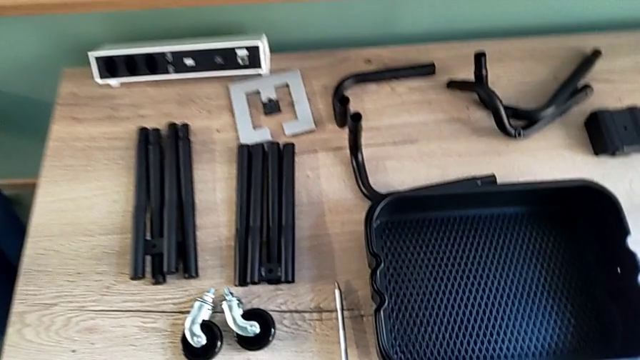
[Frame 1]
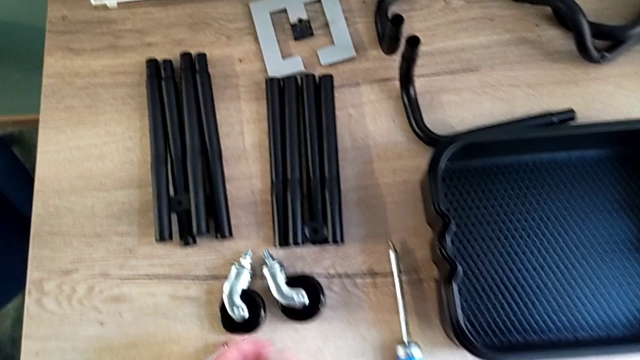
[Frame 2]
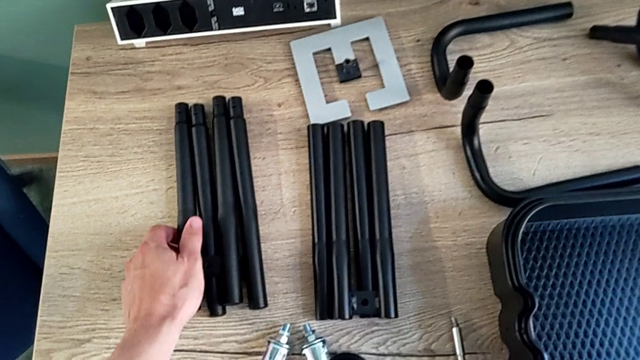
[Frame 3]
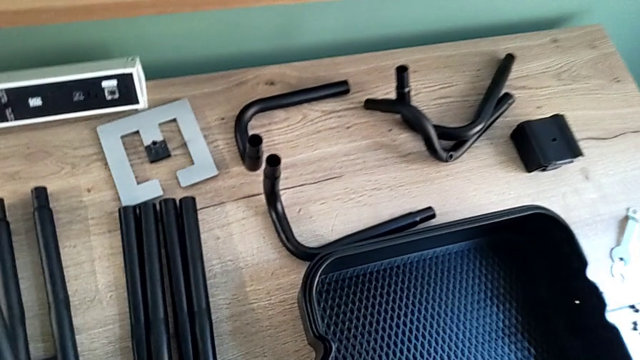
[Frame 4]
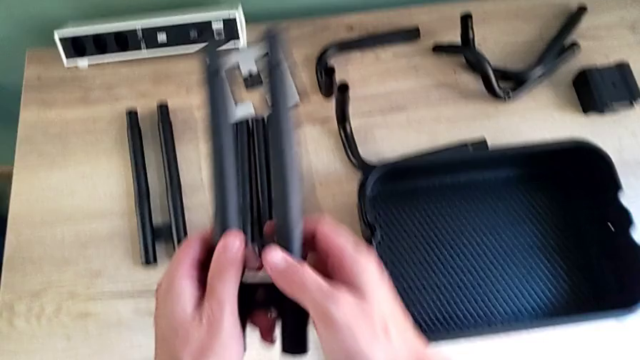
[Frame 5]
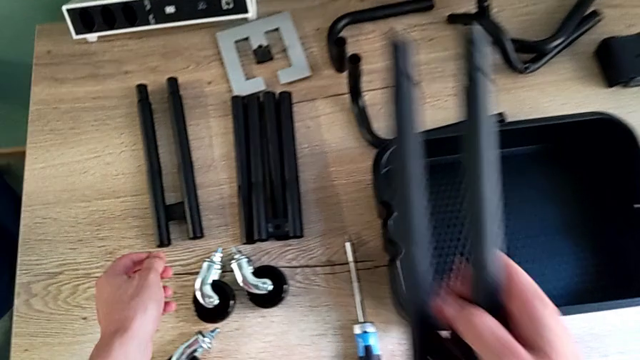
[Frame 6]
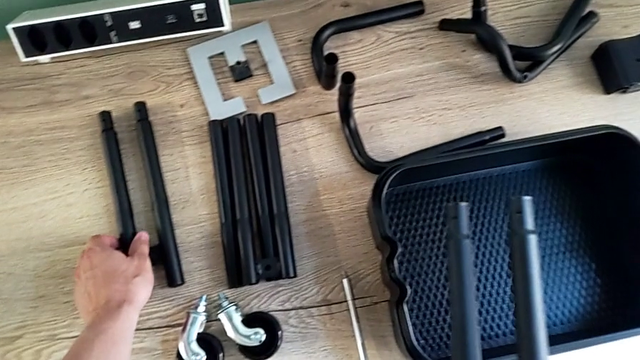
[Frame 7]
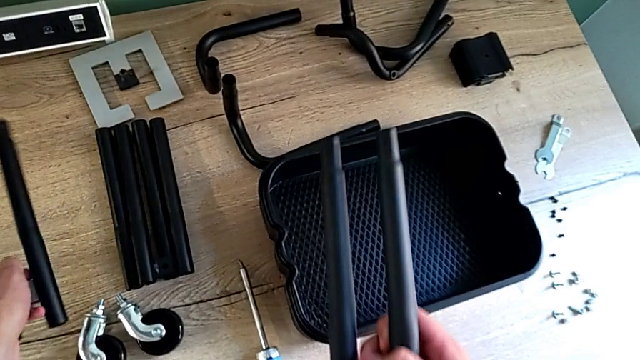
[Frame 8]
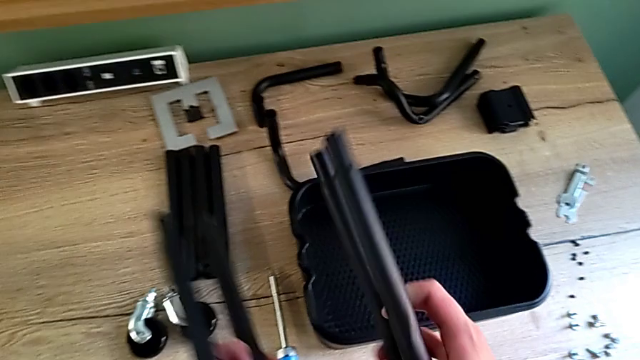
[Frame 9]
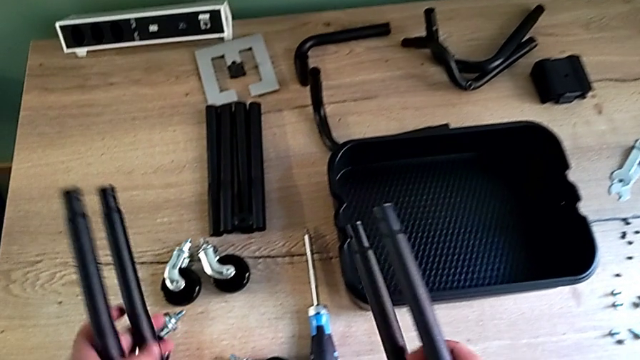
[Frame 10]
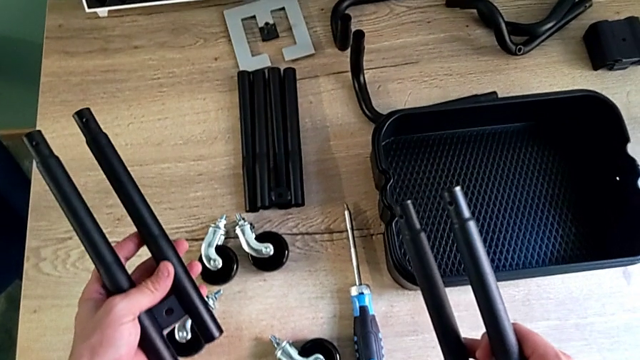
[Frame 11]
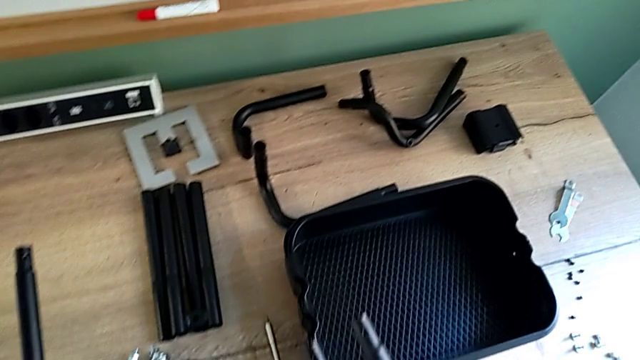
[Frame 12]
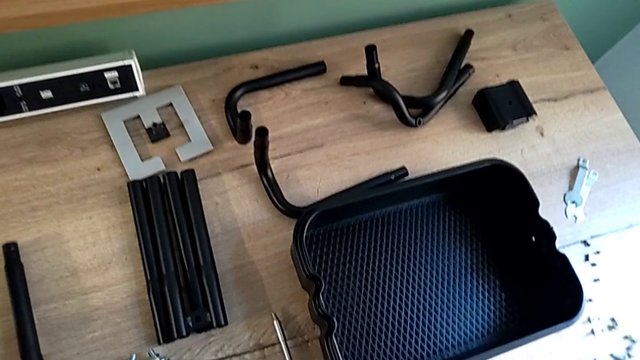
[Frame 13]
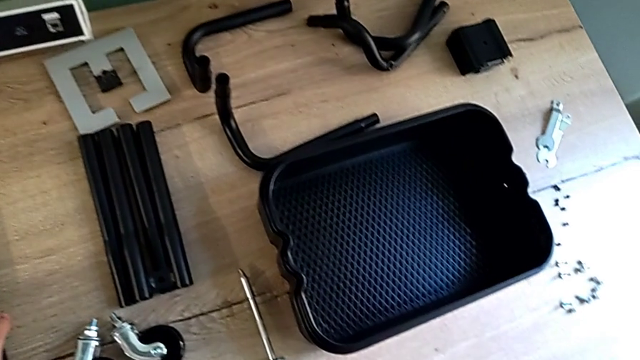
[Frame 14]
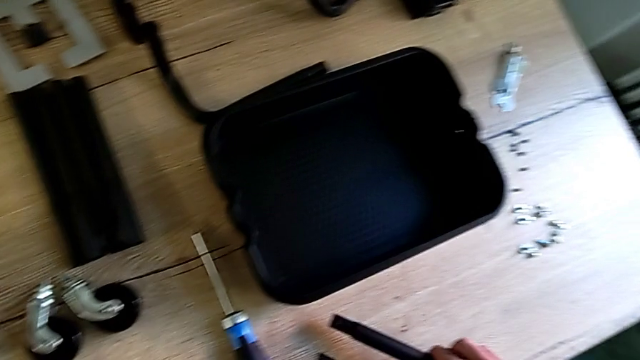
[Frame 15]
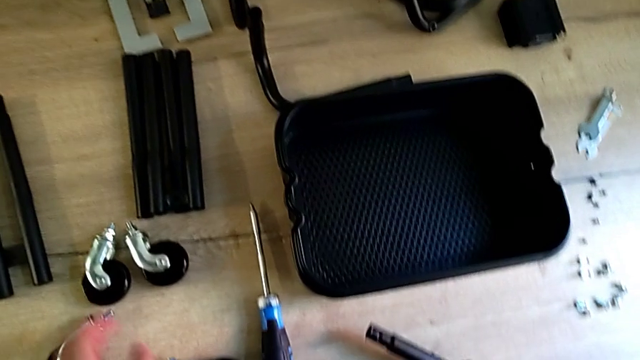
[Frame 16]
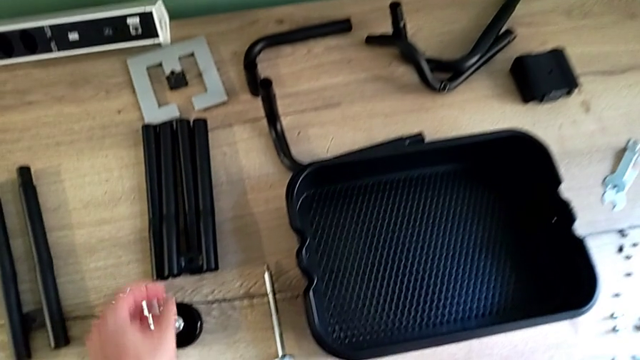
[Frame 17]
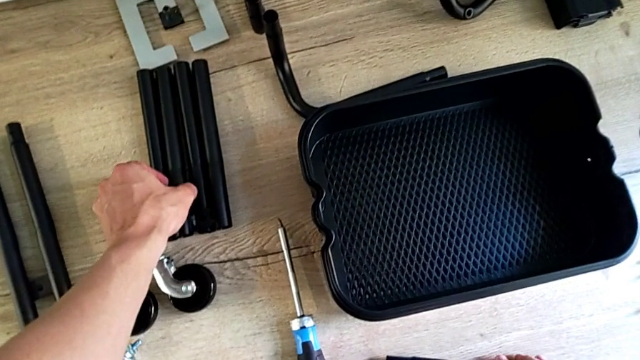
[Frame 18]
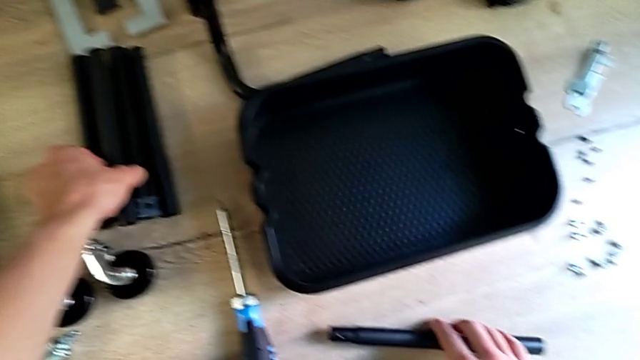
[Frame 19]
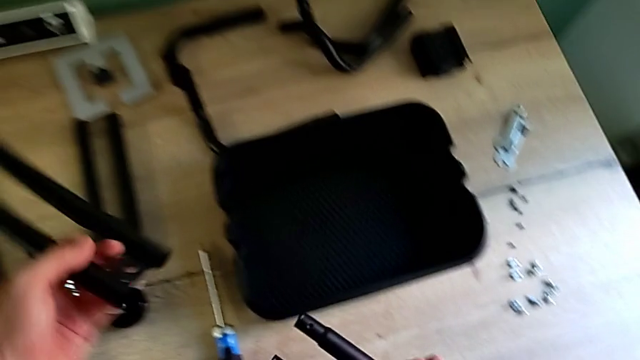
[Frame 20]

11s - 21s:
The camera wearer is assembling the first two bars. They grab the leg twice, inspect it, place it and grab the leg.

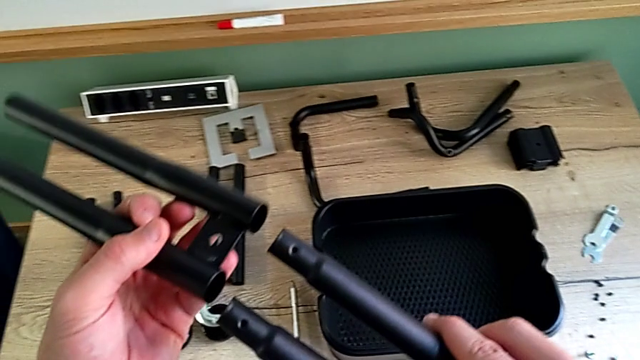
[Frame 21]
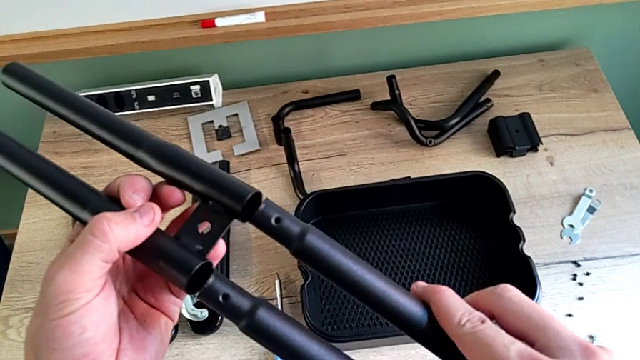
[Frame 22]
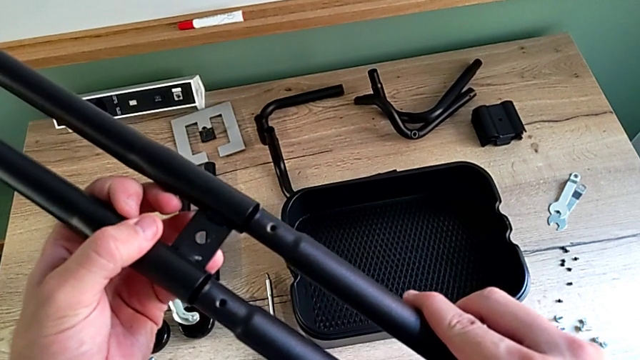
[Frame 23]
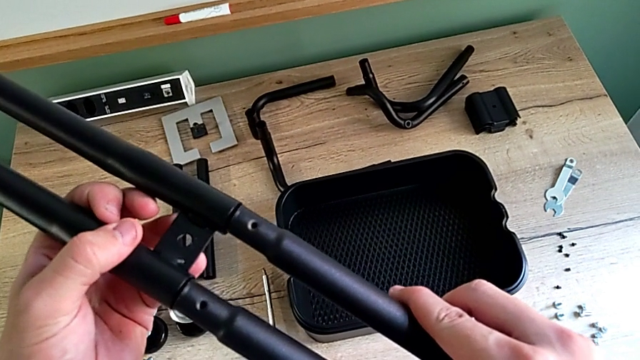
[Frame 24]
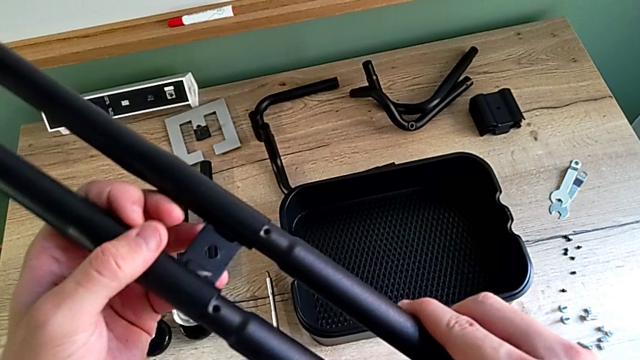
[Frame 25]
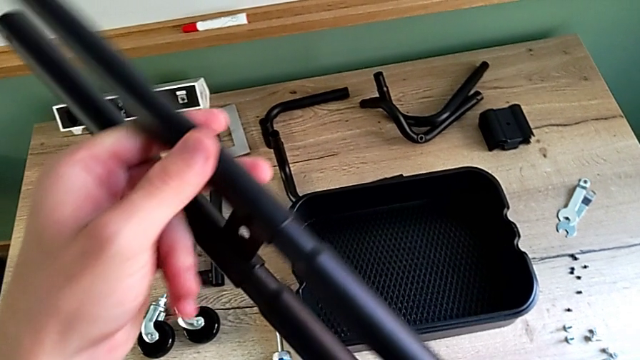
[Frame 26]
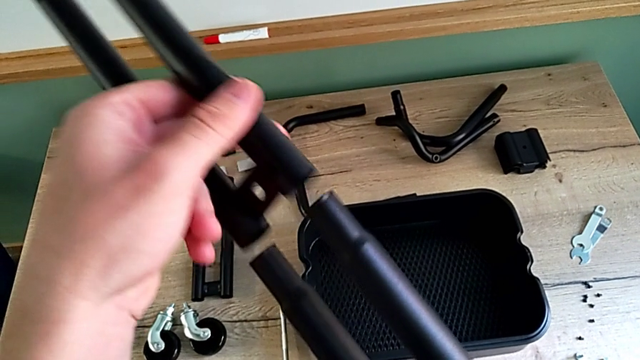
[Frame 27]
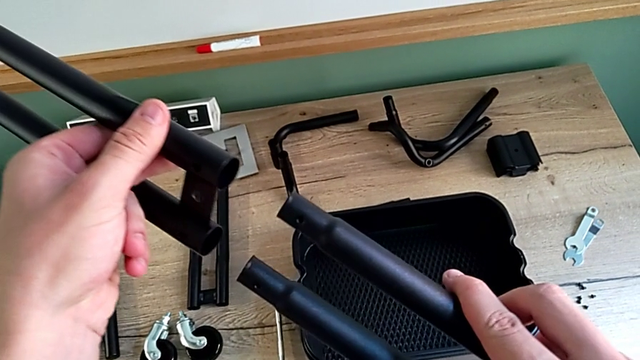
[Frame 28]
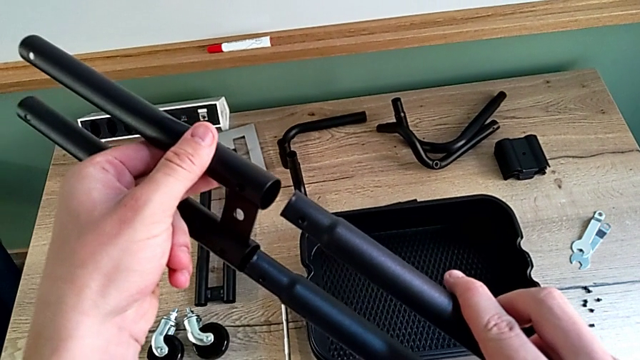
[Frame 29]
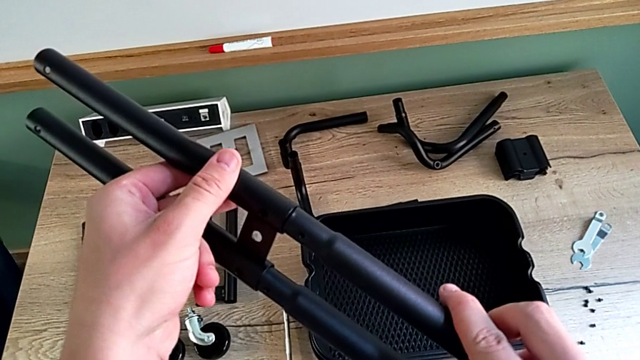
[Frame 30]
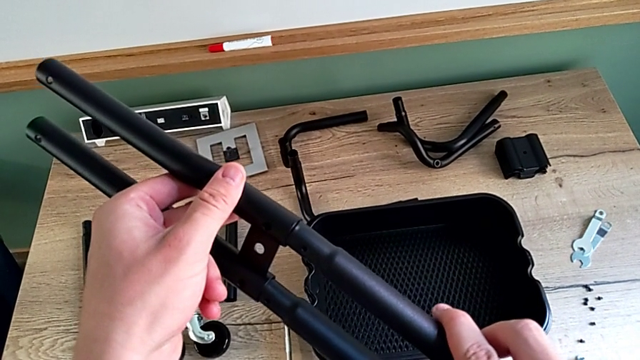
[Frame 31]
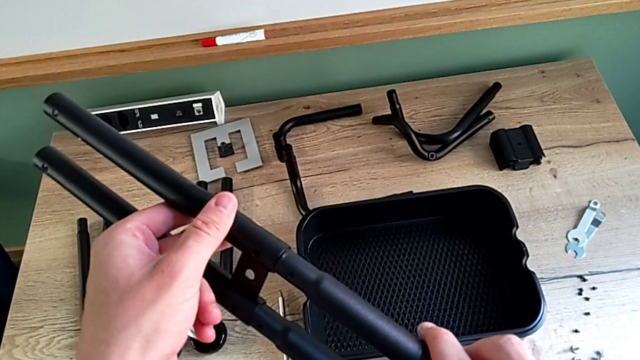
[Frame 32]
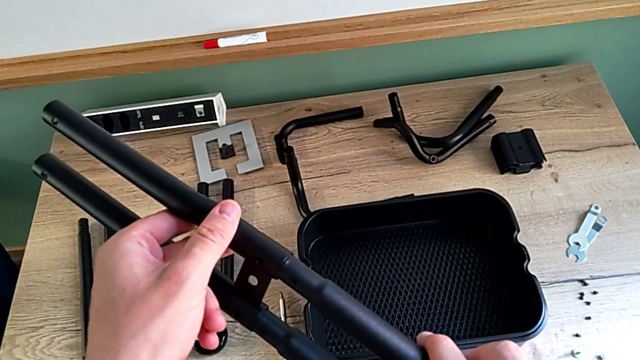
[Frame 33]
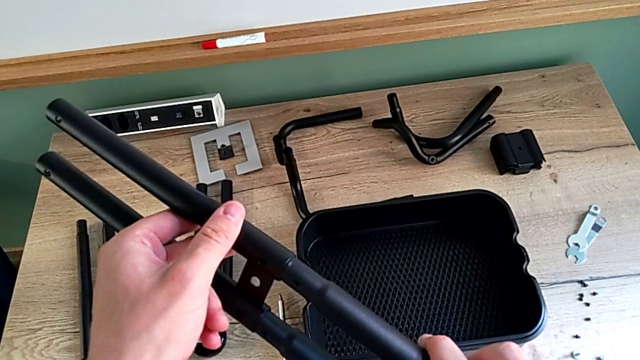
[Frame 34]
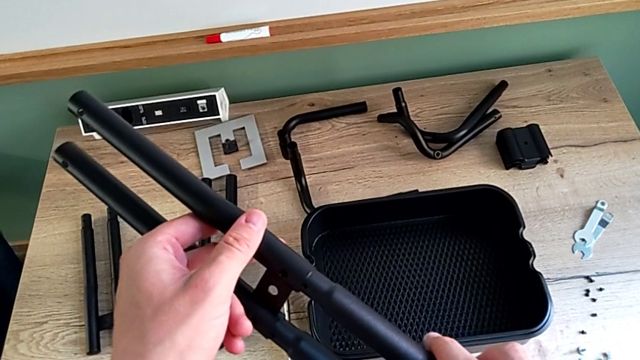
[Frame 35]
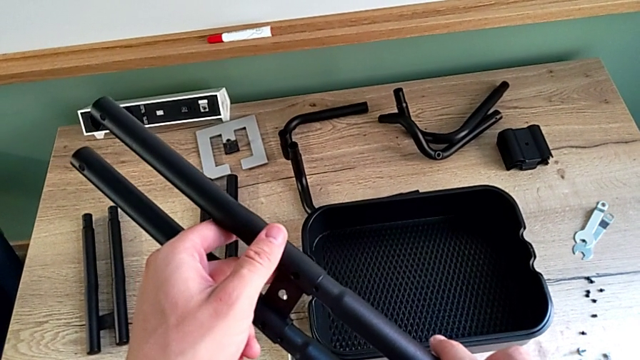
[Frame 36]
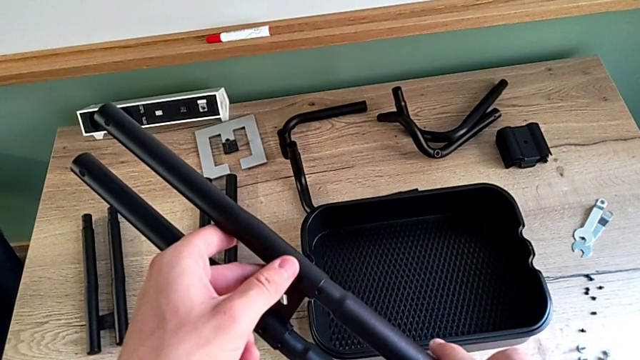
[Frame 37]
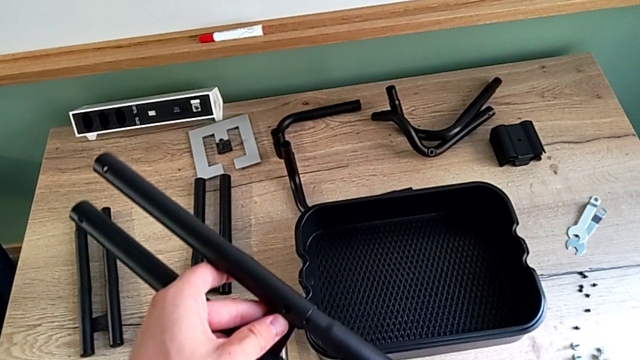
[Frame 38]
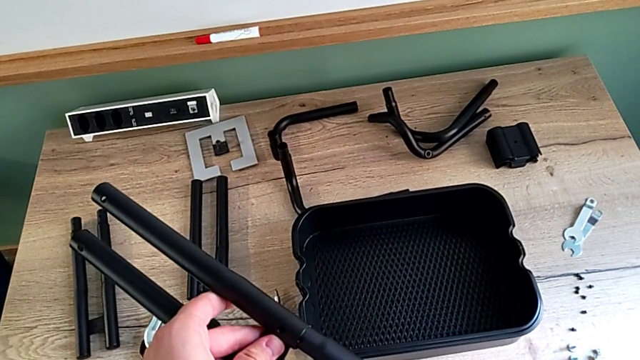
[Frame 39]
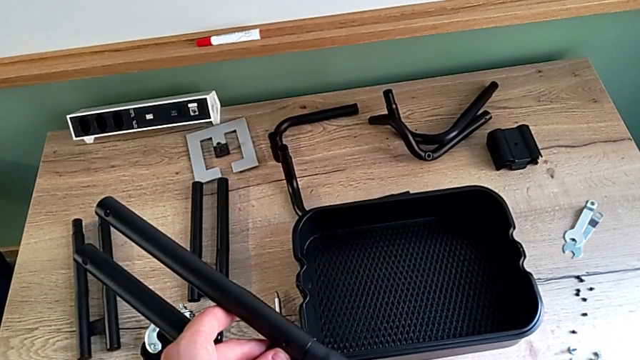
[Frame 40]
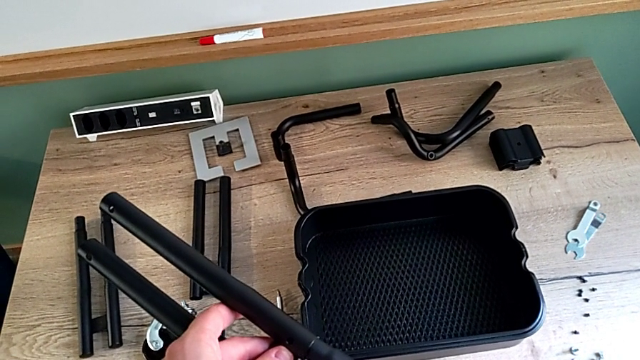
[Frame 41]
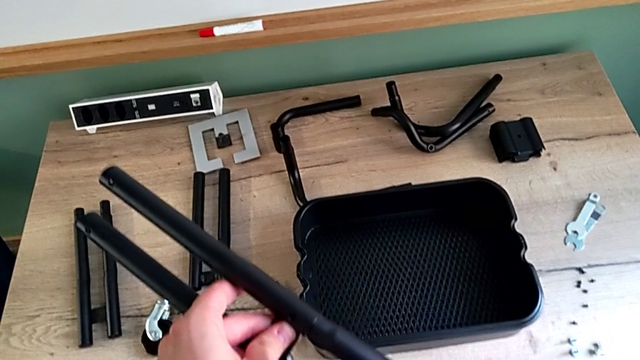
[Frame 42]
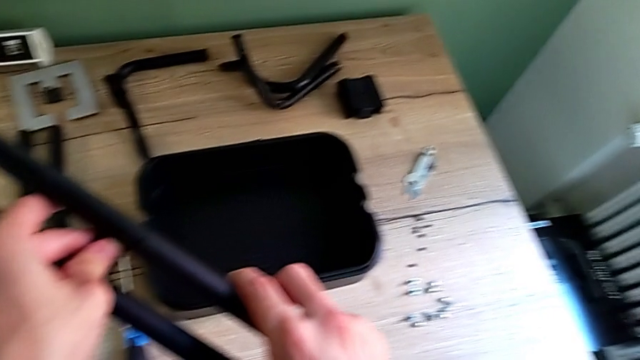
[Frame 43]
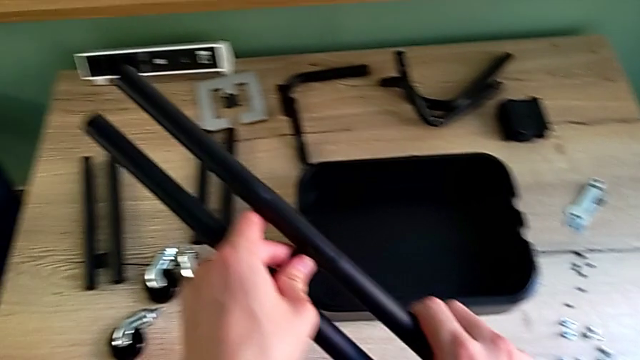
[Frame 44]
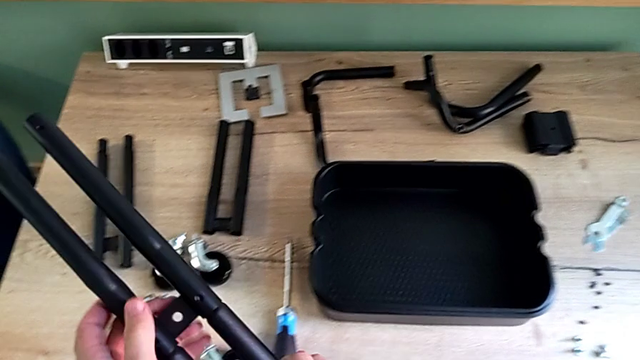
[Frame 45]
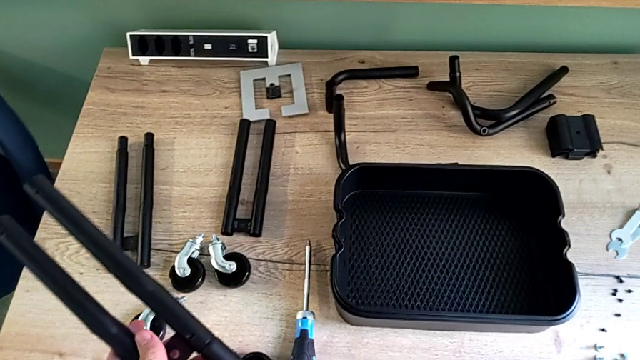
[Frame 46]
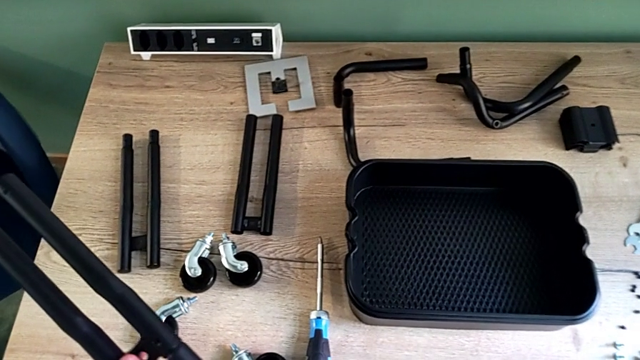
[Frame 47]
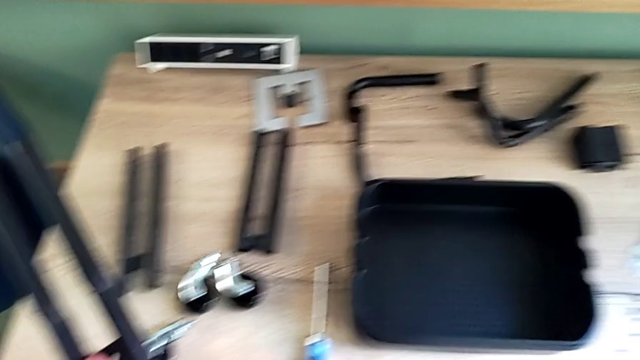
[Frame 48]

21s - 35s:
The camera wearer is assembling the first two bars. They begin to wrongly assemble the leg.
